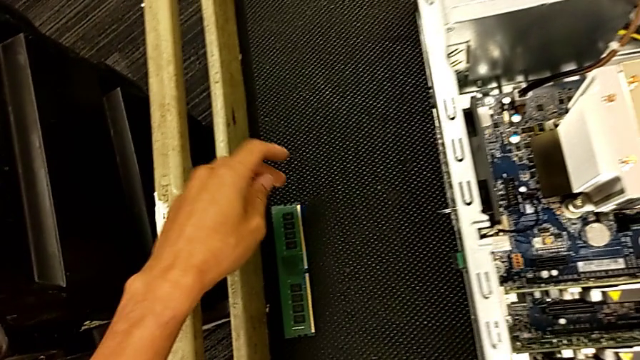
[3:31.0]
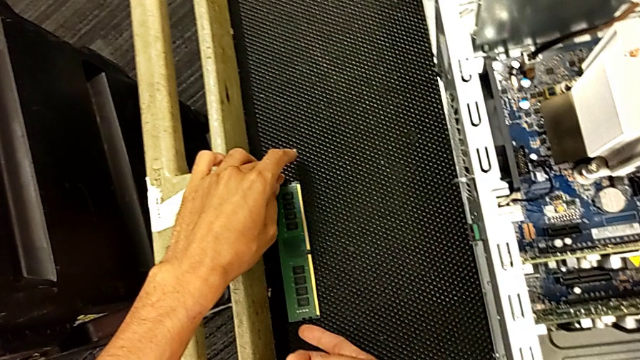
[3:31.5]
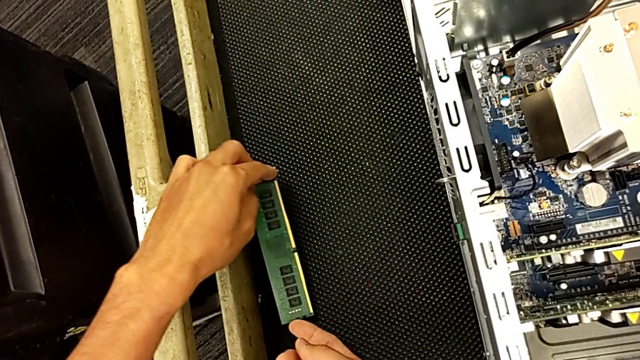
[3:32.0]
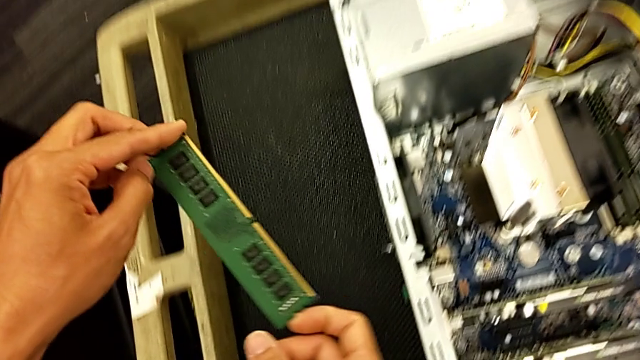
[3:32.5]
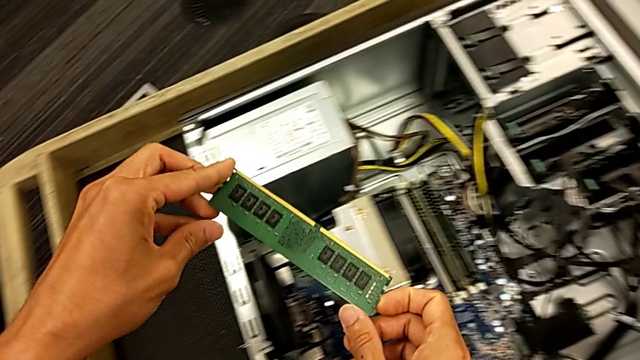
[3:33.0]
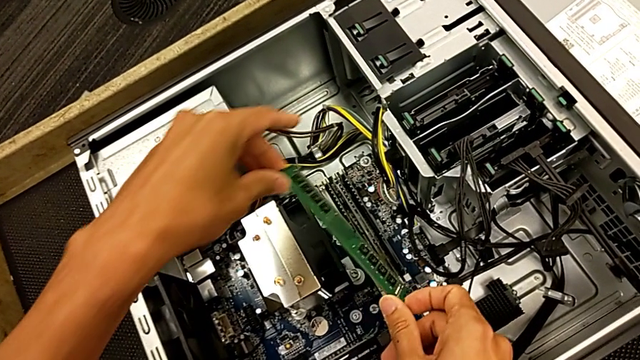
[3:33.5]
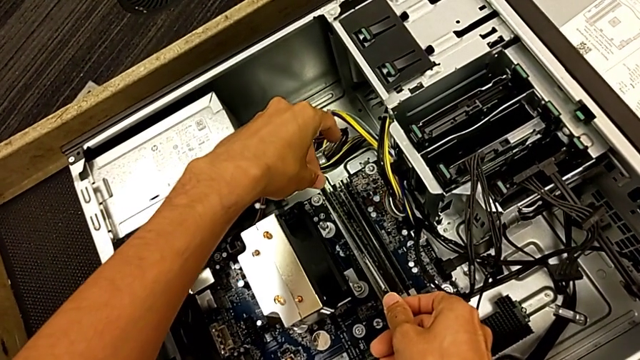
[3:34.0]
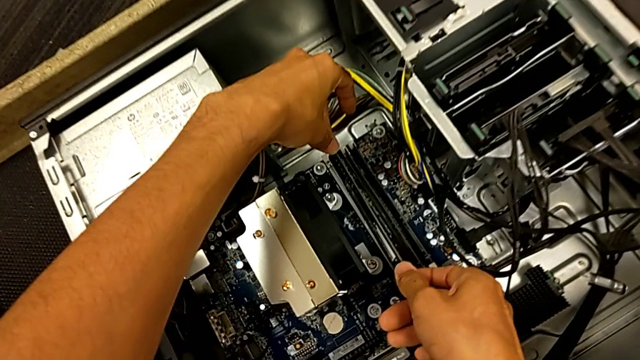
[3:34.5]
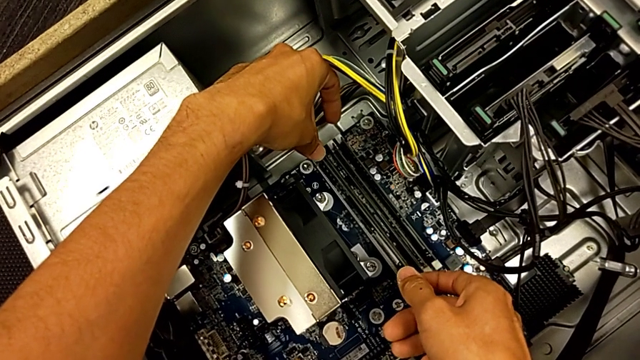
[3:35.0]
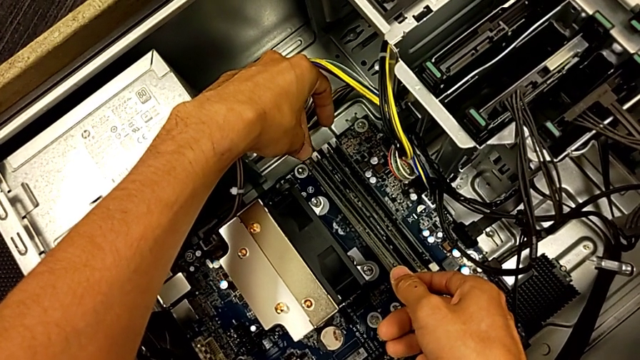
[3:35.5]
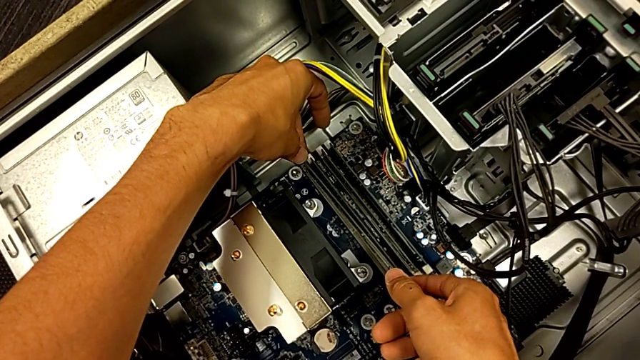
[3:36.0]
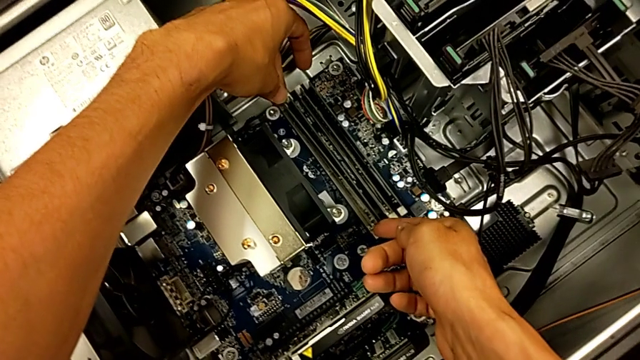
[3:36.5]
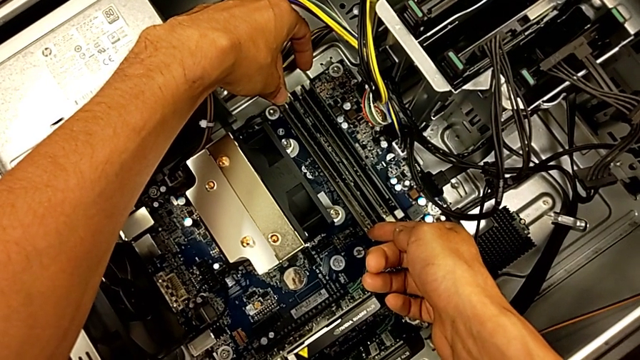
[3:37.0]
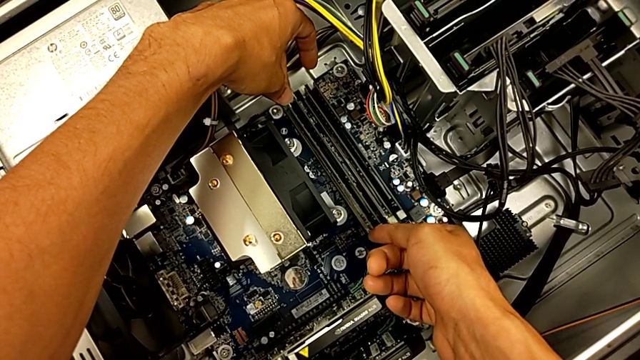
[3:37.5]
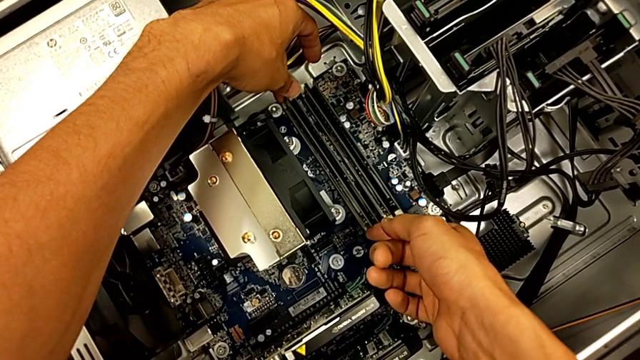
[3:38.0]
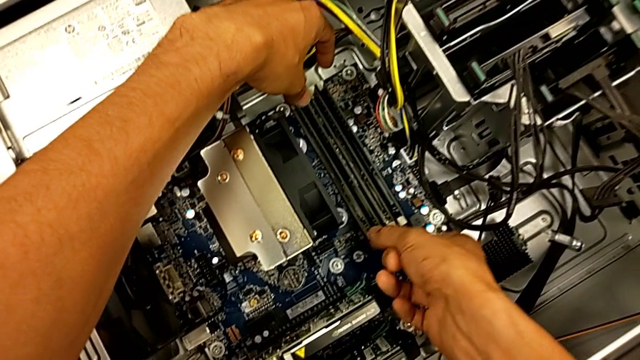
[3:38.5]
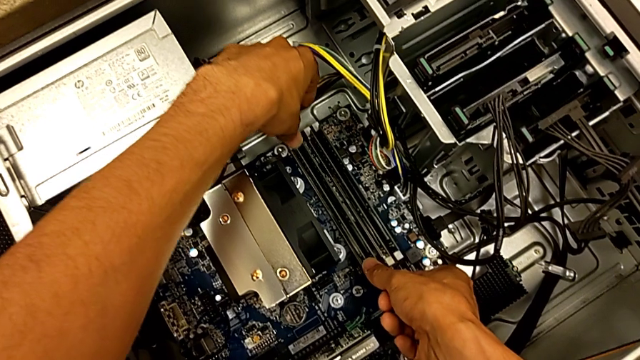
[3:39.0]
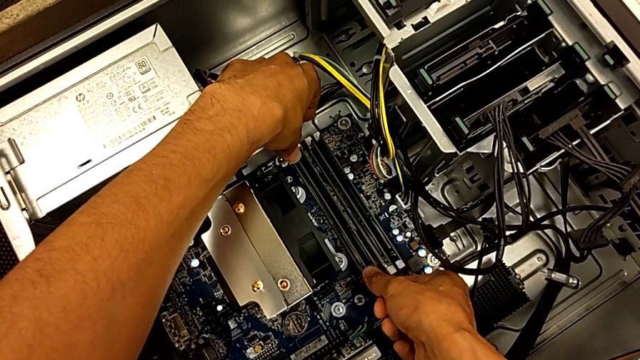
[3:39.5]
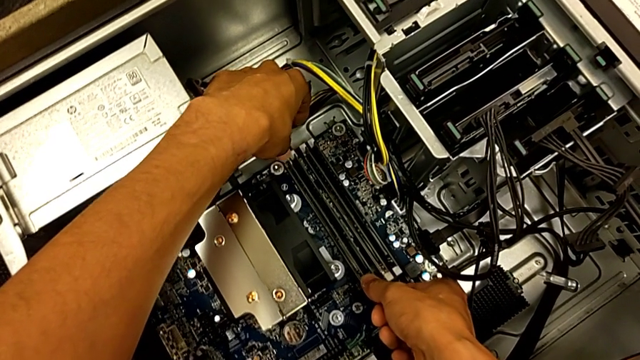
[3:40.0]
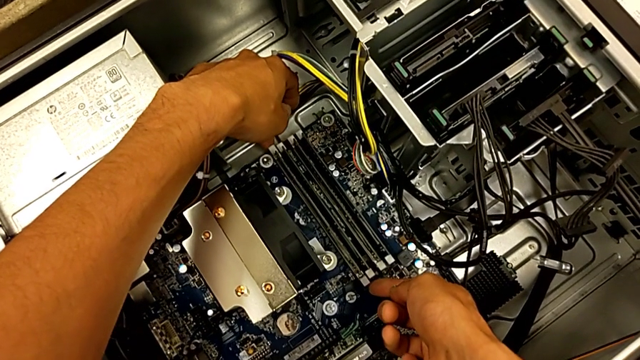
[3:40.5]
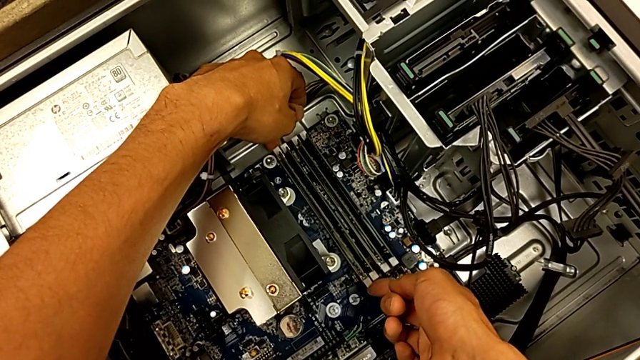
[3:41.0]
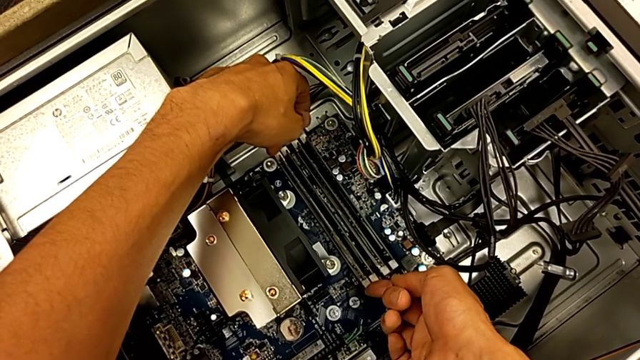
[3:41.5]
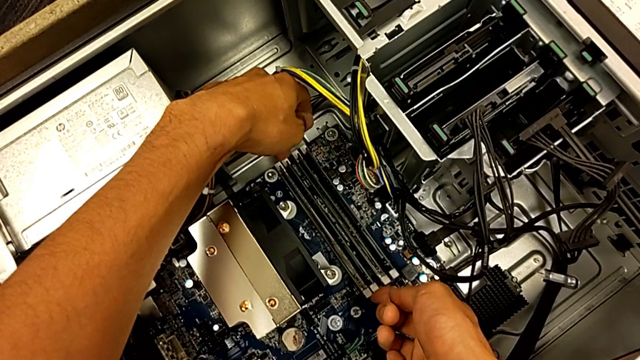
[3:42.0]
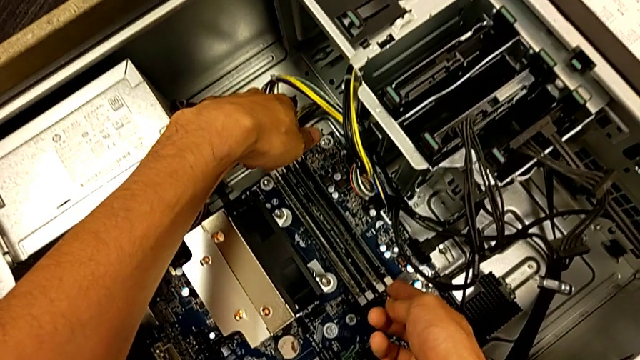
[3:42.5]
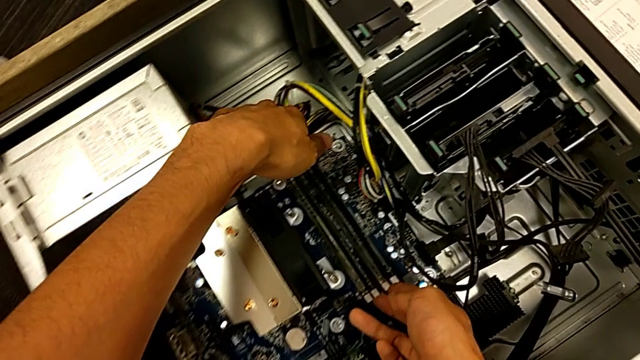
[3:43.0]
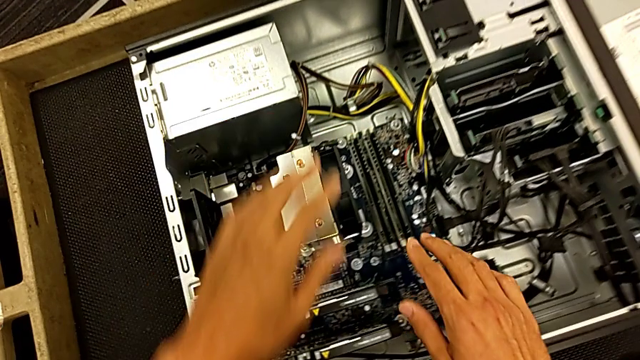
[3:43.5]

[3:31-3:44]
The camera wearer is assembling the RAM back. They grab the first RAM tab, lift the first RAM, align it, insert it and lock the first RAM tab.

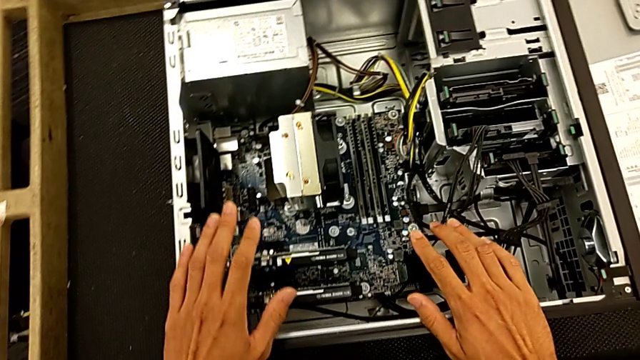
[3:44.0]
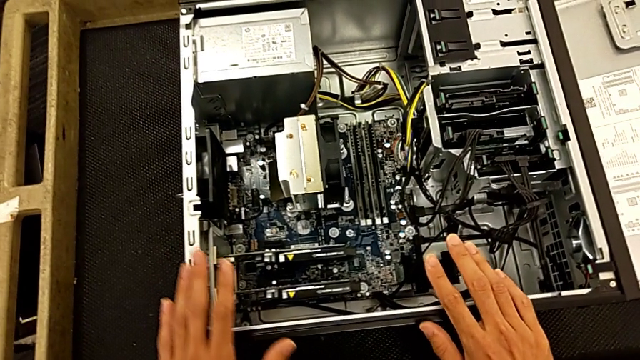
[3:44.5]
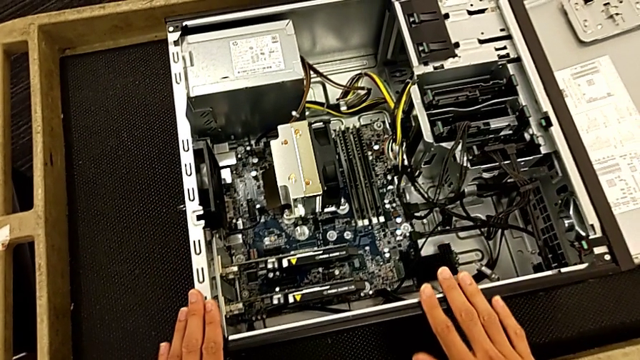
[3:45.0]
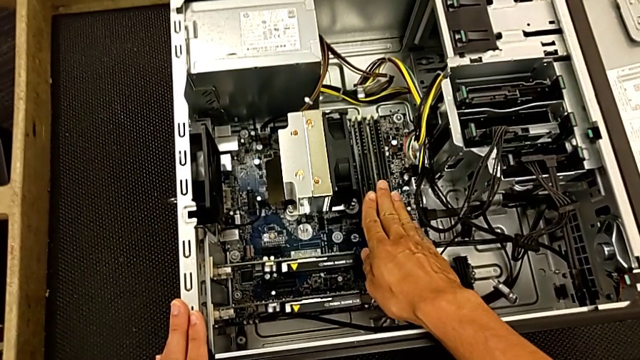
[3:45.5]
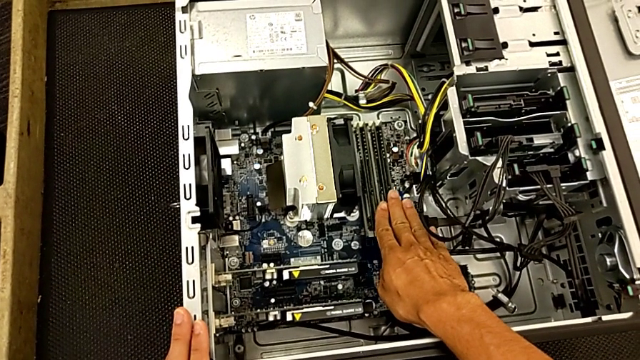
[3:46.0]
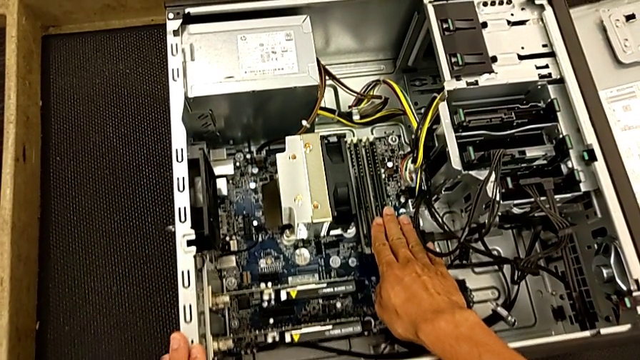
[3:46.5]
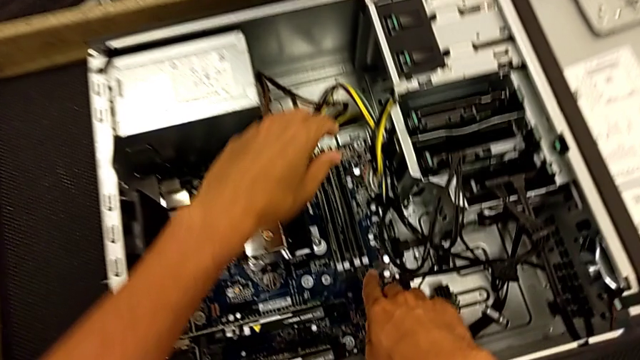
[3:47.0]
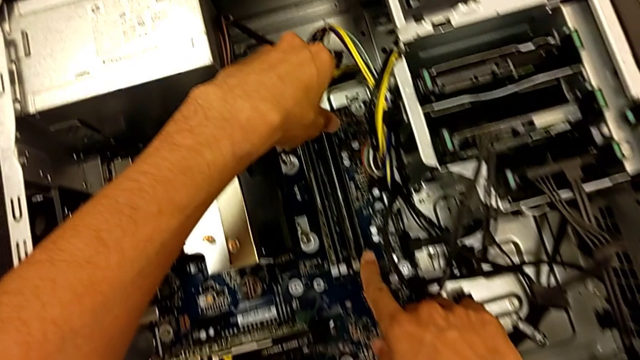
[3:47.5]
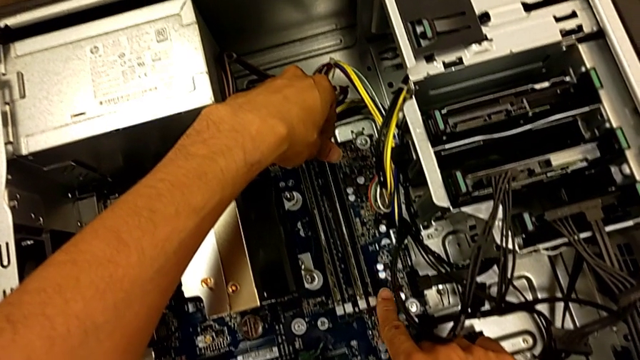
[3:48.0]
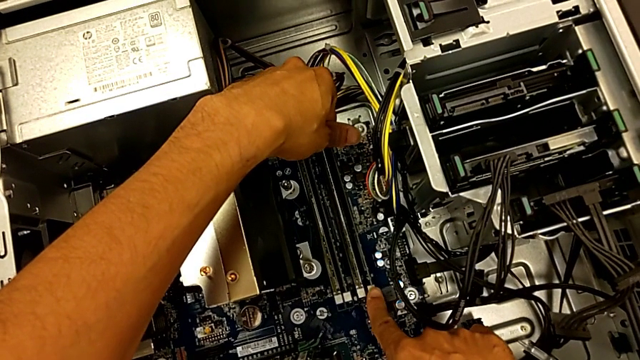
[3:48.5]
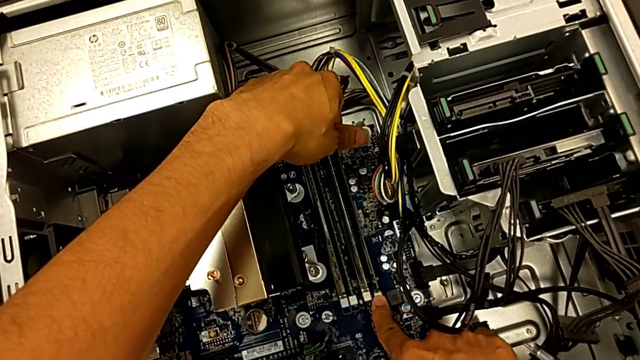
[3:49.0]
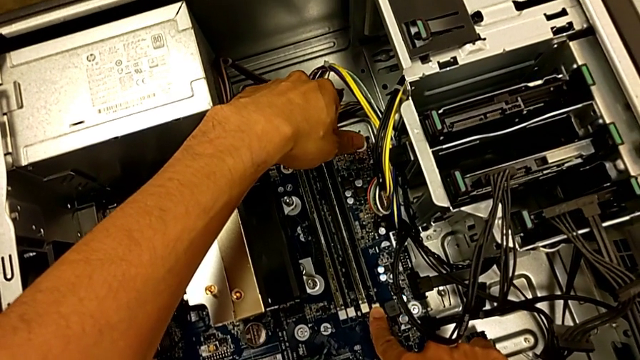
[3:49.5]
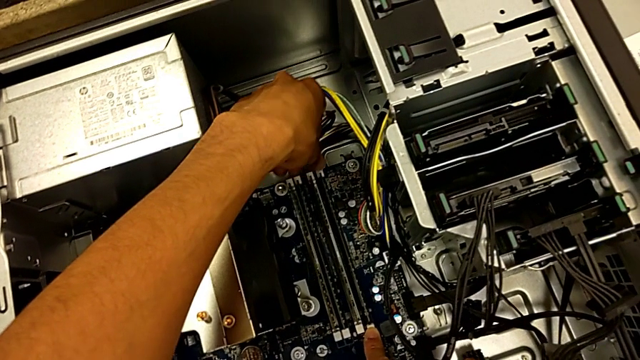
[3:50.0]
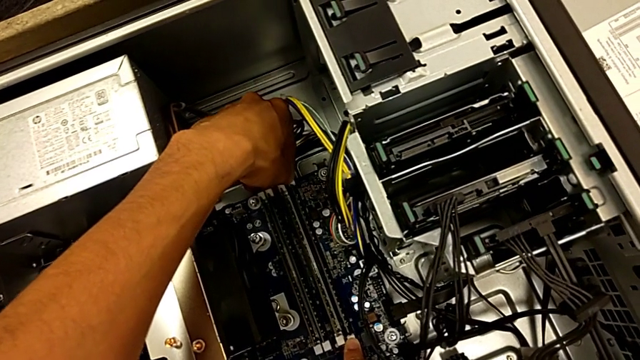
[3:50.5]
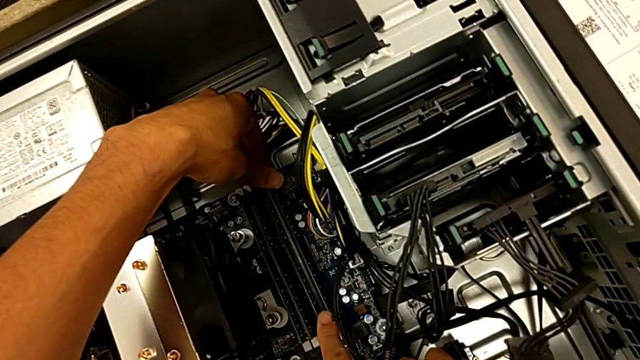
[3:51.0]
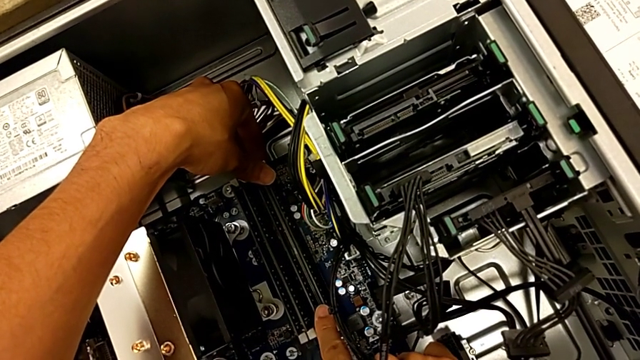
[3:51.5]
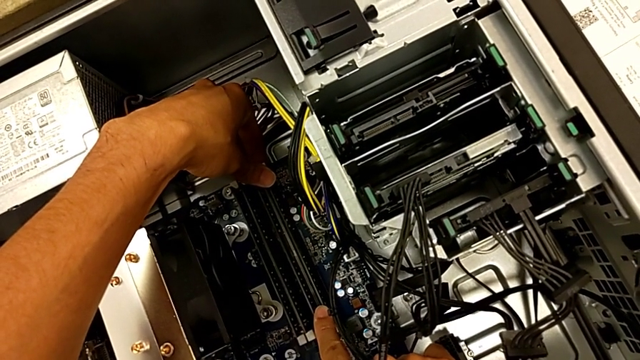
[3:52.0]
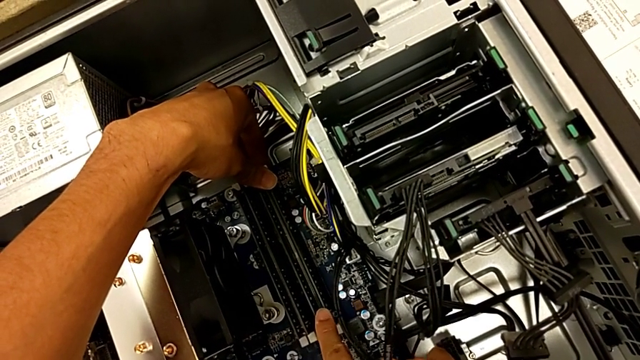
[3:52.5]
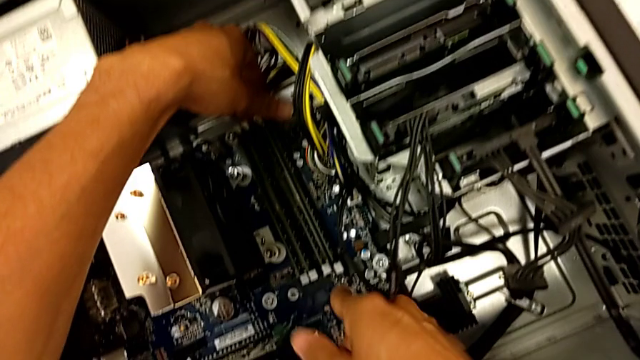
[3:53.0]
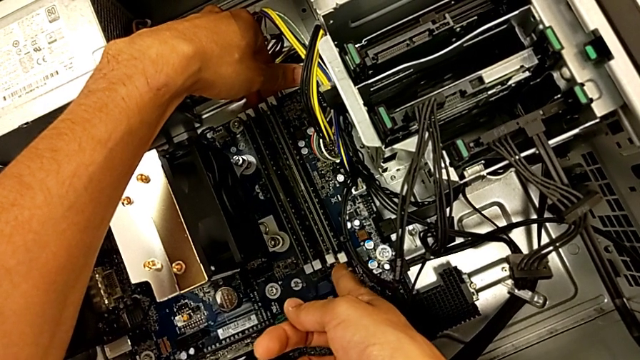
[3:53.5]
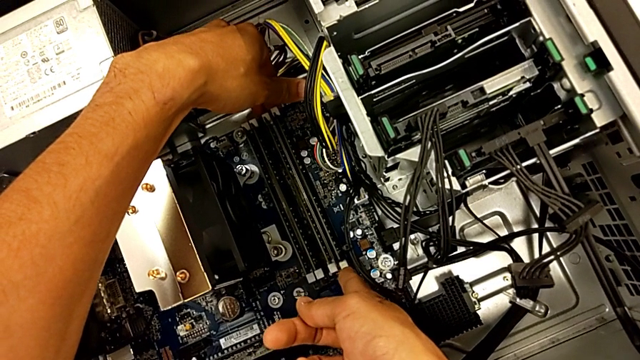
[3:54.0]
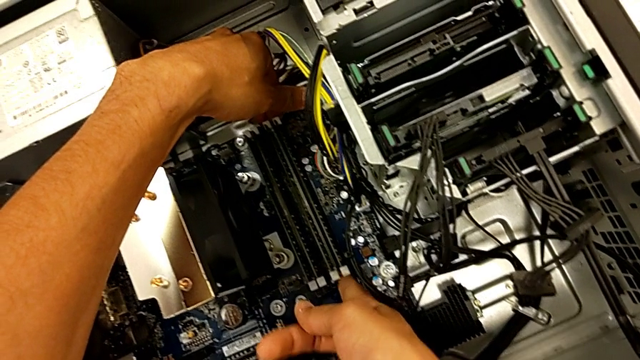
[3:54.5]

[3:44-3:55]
The camera wearer is assembling the RAM back. They adjust the fourth RAM and lock the fourth RAM tab.
